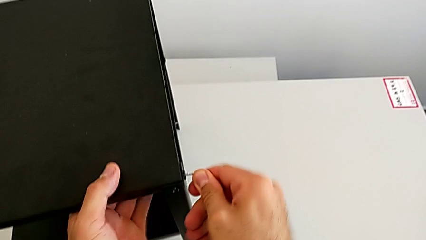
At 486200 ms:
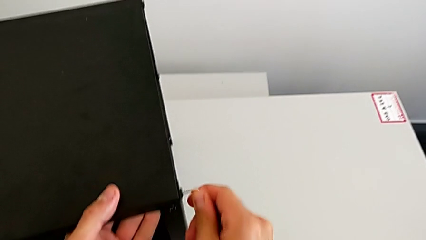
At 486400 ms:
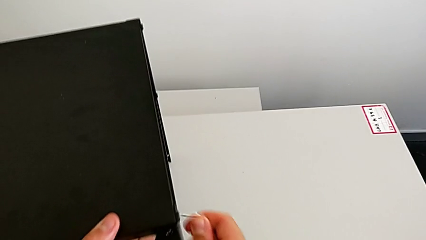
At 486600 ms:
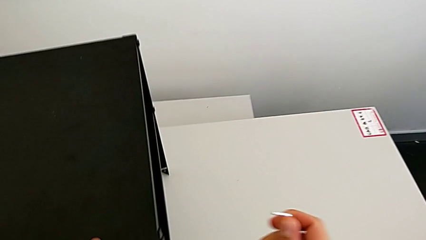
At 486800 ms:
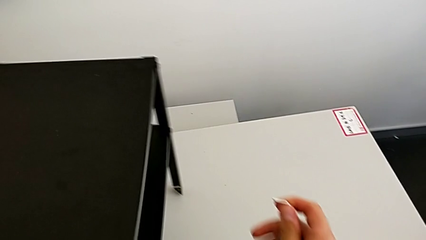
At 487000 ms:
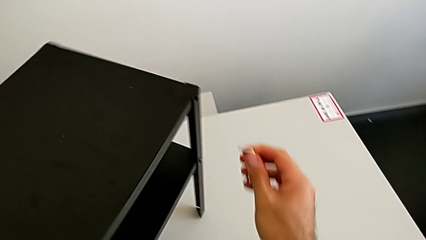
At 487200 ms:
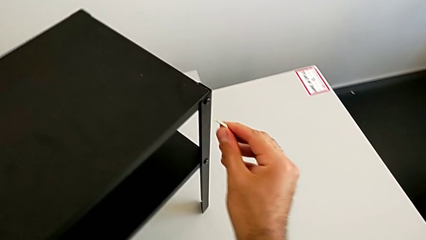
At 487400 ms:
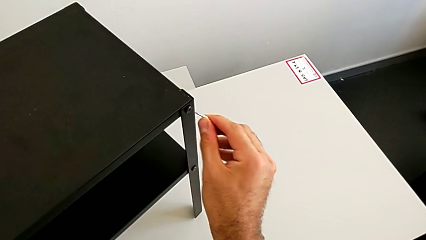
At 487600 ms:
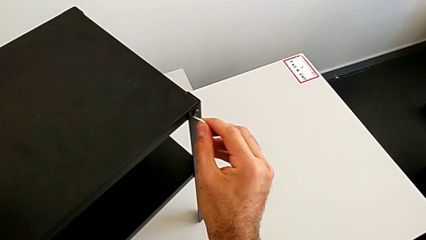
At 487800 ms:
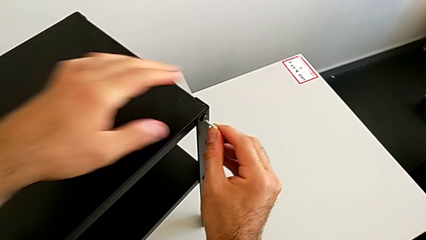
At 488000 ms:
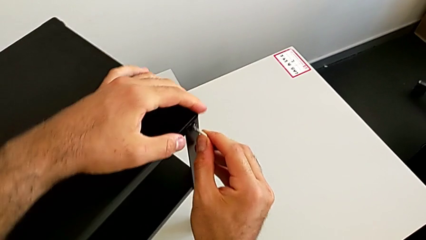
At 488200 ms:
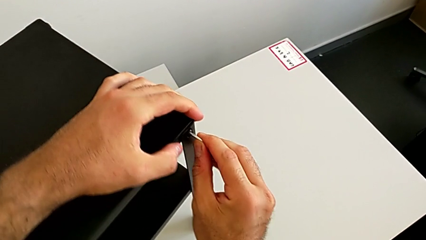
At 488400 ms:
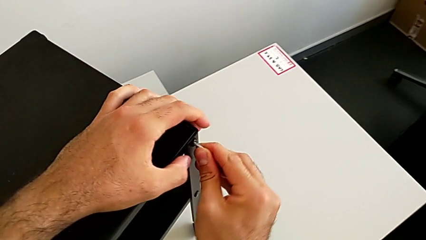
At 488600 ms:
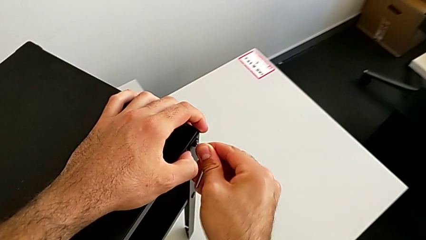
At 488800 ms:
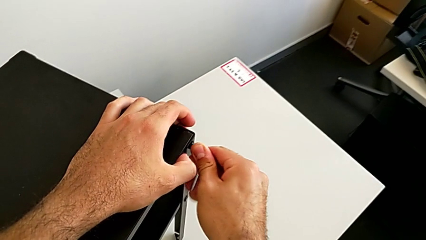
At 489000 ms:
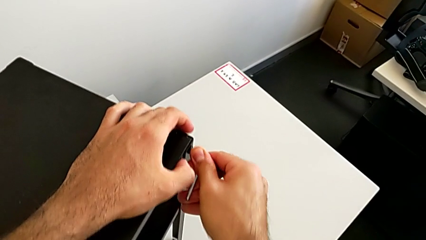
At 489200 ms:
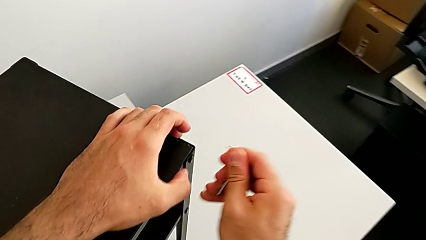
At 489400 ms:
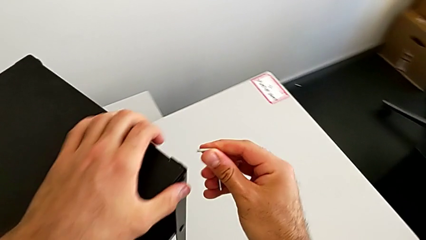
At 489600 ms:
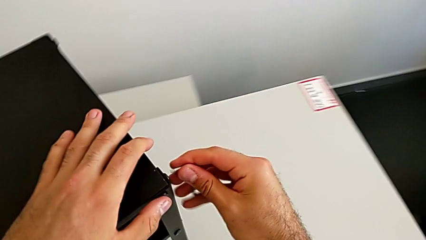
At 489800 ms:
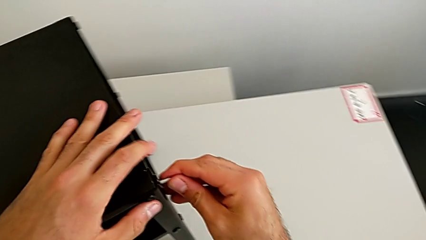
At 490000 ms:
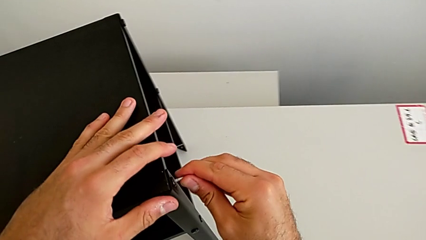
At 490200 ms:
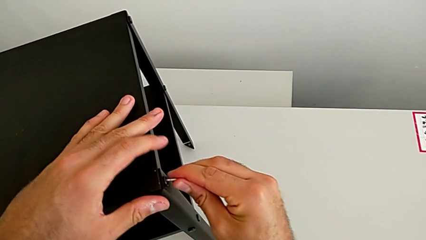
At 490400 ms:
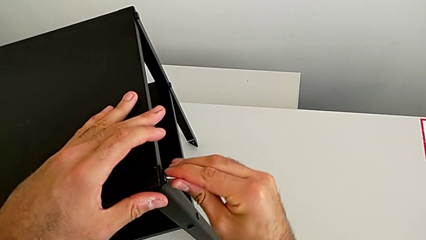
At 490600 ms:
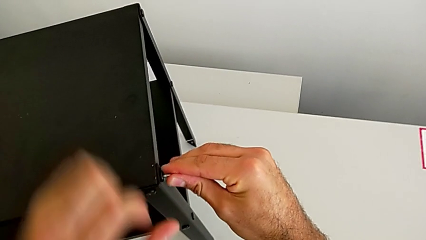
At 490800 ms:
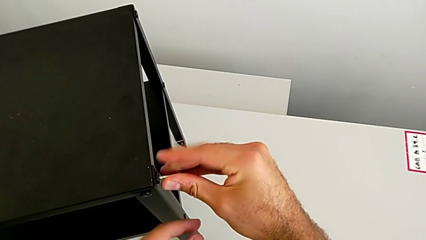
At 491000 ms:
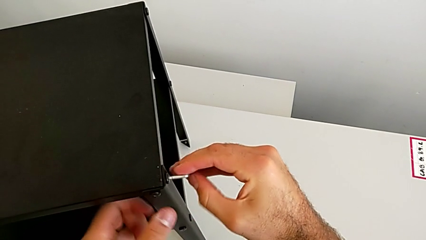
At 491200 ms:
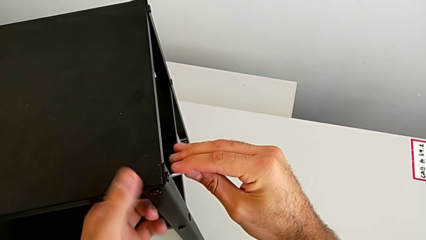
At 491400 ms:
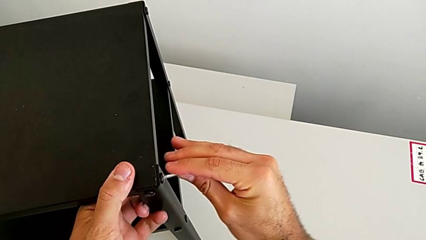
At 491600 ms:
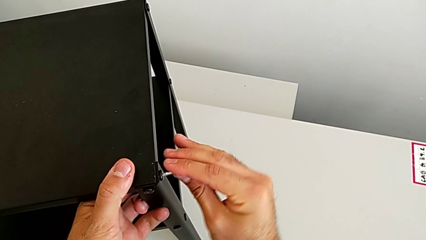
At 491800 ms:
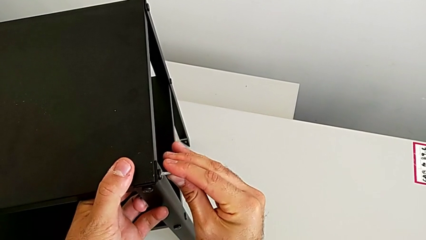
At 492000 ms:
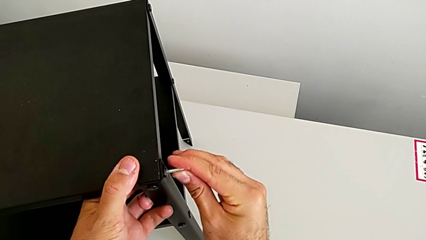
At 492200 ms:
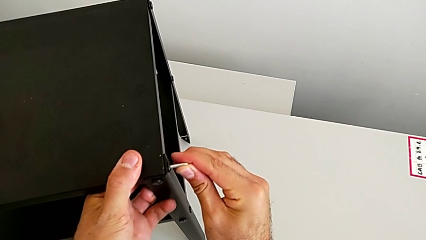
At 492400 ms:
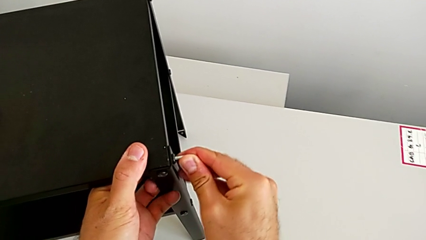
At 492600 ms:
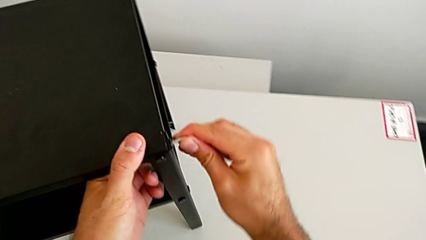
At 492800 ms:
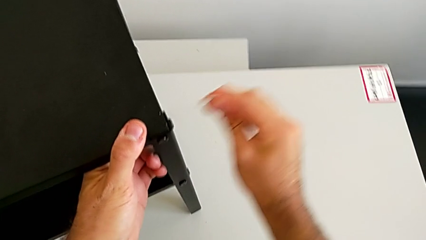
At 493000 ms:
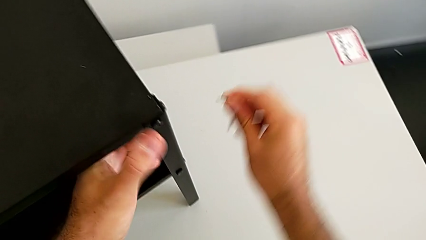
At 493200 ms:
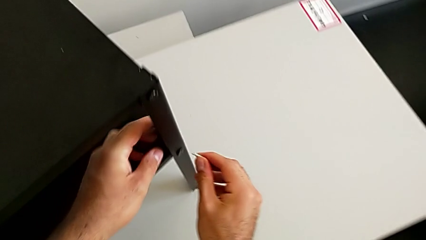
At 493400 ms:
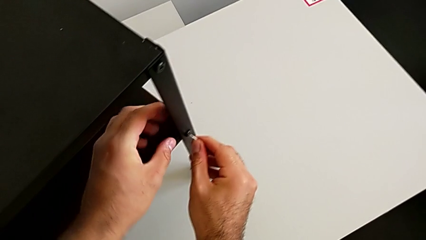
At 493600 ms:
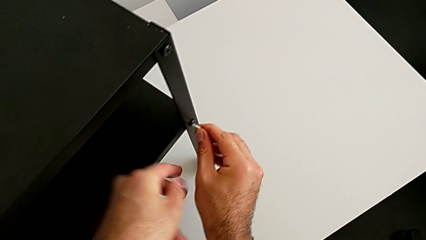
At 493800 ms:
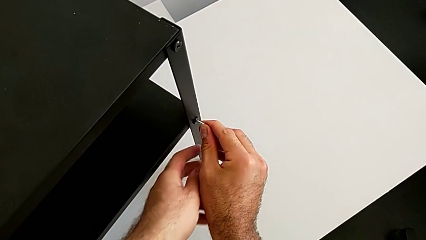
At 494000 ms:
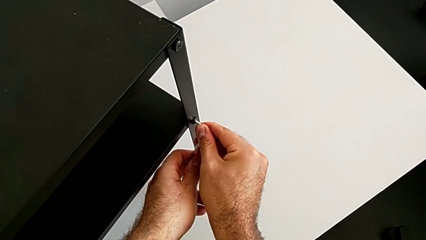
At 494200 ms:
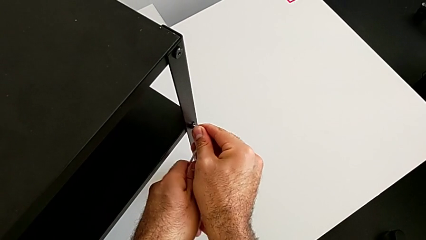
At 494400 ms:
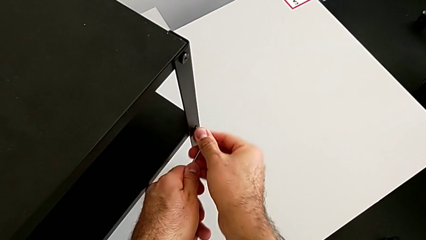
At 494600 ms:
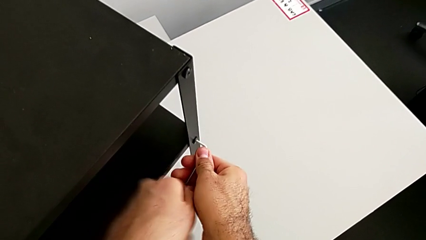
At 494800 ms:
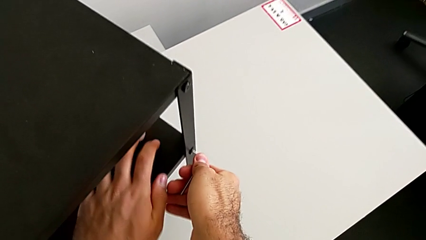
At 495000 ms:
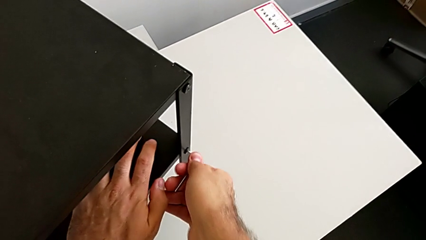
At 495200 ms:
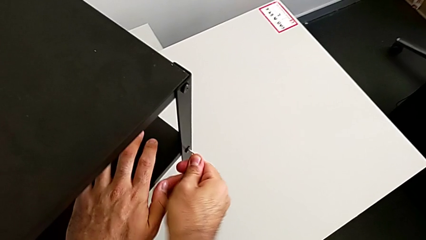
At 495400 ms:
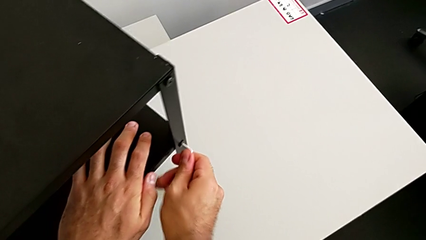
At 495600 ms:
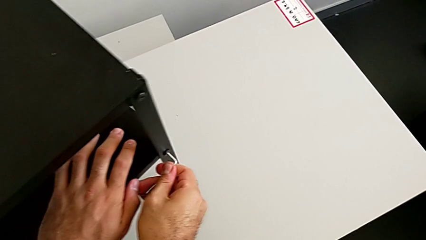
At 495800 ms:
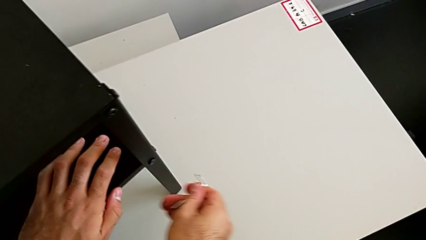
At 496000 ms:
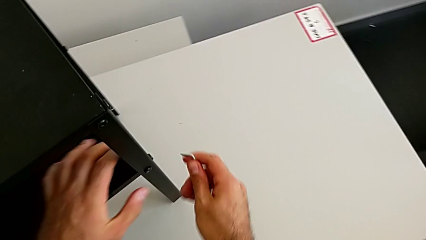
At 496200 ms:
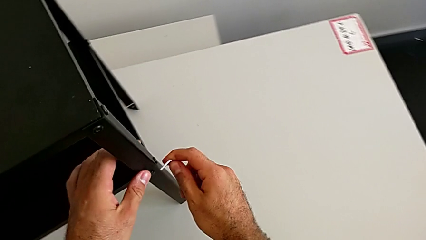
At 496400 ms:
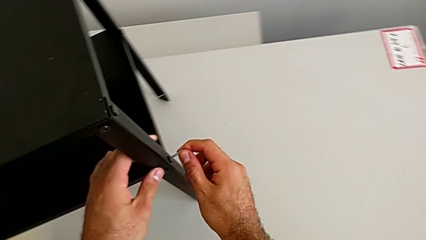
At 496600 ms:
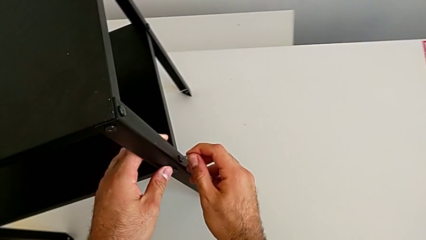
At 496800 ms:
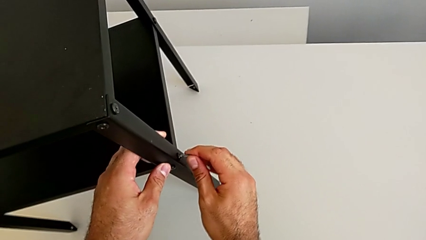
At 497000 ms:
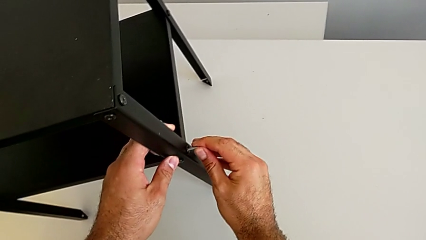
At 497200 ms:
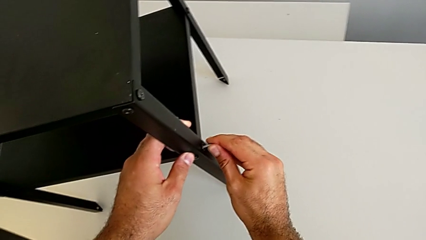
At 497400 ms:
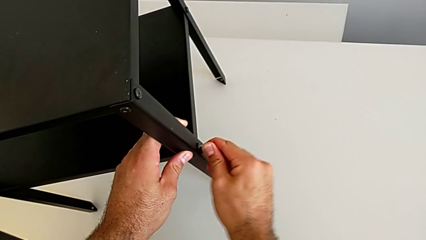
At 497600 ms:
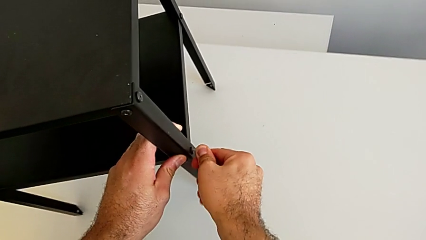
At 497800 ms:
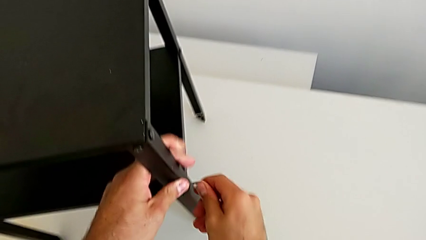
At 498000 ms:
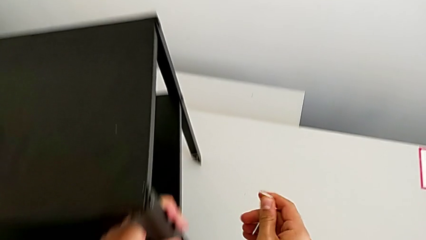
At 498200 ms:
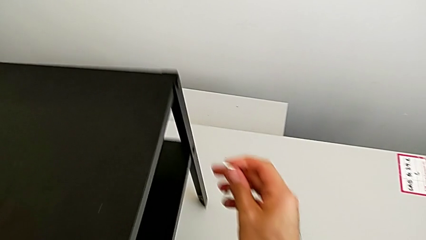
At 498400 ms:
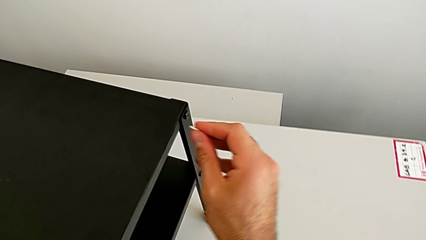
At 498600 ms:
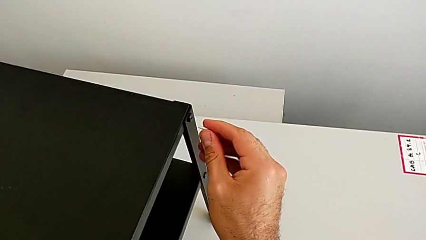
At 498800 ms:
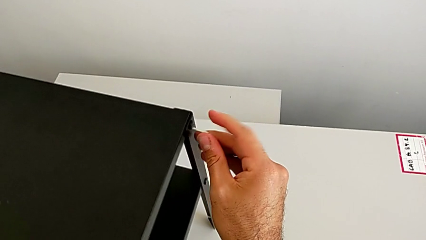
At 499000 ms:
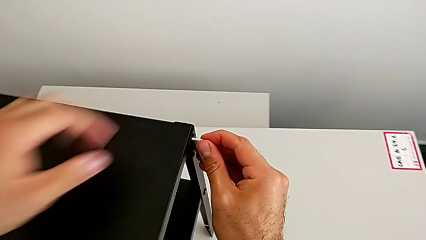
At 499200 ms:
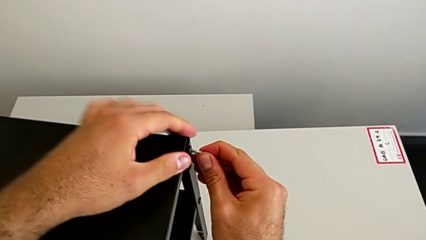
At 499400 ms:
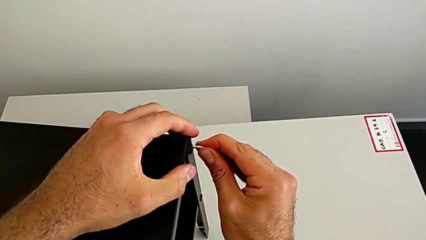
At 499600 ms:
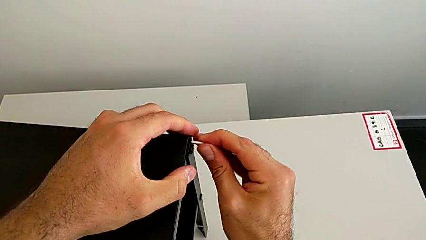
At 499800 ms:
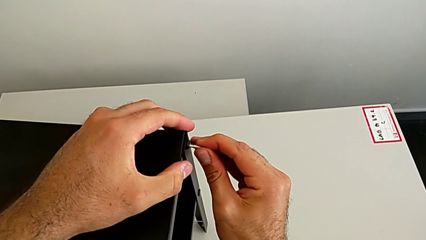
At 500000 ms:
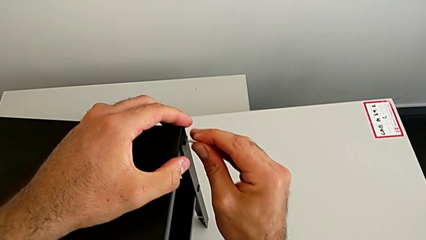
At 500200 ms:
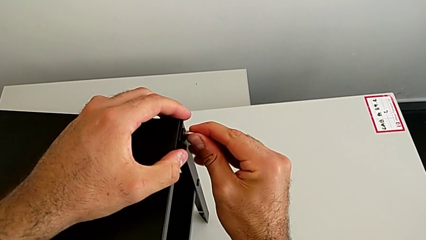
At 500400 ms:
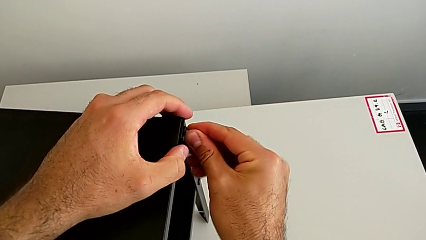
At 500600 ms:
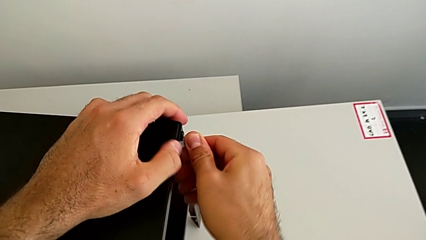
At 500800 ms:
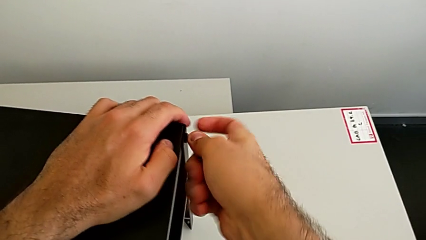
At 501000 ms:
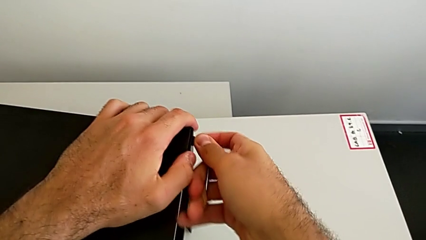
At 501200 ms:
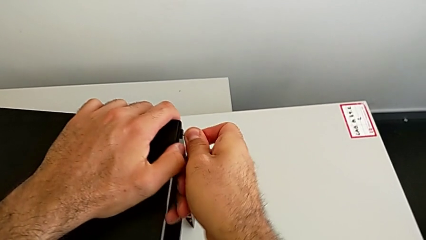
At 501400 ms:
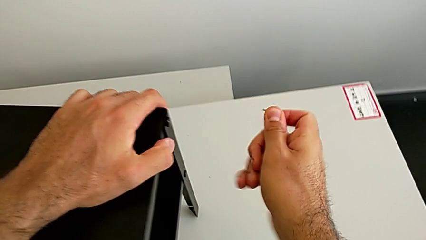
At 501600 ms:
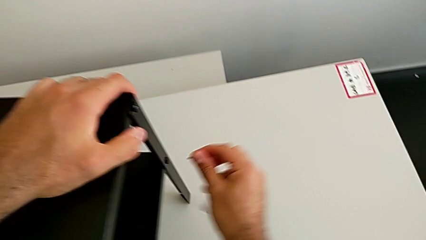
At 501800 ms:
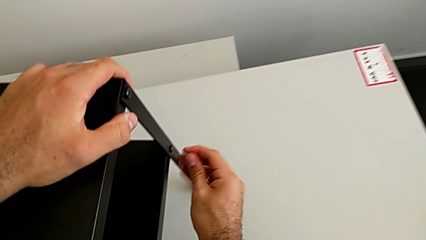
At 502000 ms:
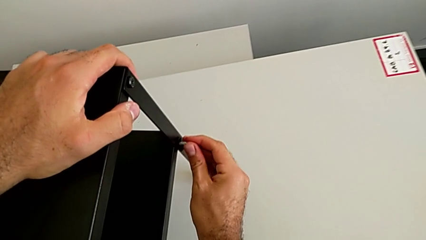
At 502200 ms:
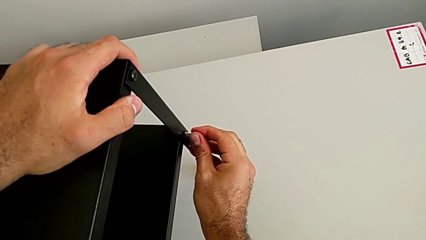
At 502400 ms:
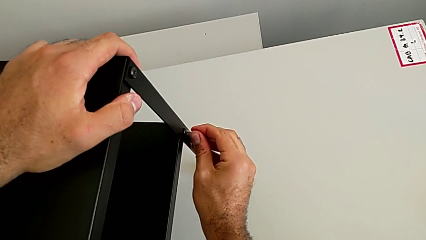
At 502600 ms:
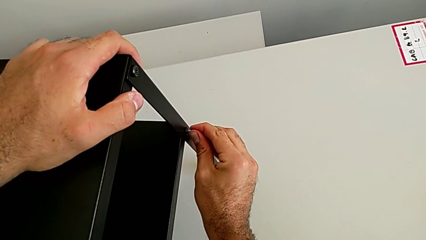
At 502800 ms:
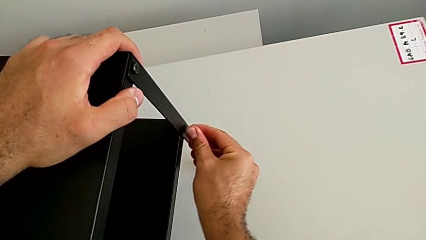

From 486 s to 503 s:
The camera wearer is tightening all the hex socket heads on the nightstand. They withdraw the Allen wrench, rotate the nightstand, insert the Allen wrench, screw the hex socket head and withdraw the Allen wrench. They insert the Allen wrench, screw the hex socket head and withdraw the Allen wrench. They insert the Allen wrench, screw the eleventh hex socket head and withdraw the Allen wrench. They insert the Allen wrench, screw the hex socket head, withdraw the Allen wrench, rotate the nightstand, insert the Allen wrench, screw the hex socket head, withdraw the Allen wrench and insert the Allen wrench.
